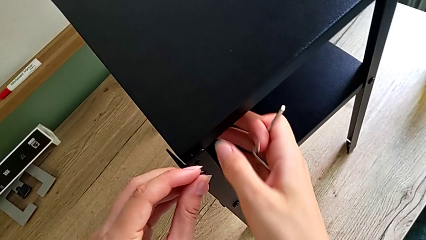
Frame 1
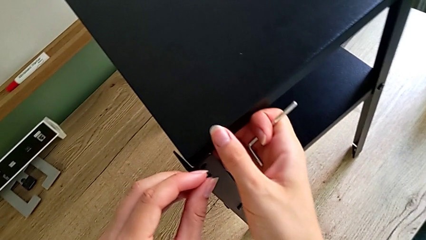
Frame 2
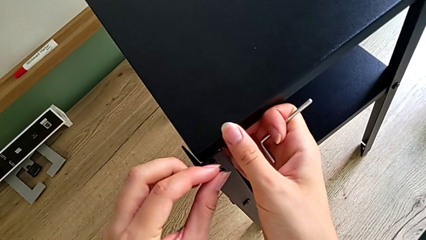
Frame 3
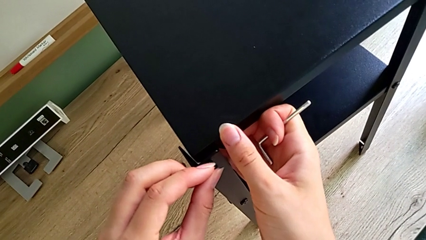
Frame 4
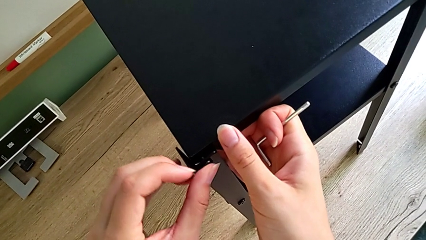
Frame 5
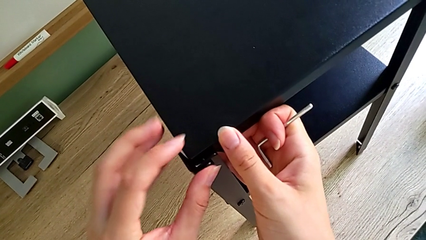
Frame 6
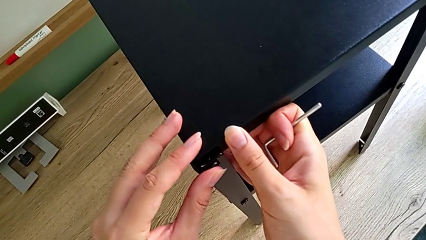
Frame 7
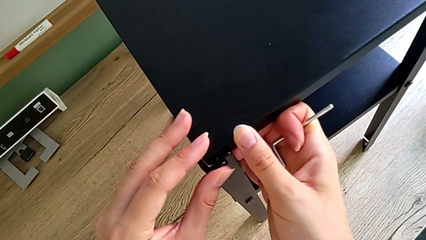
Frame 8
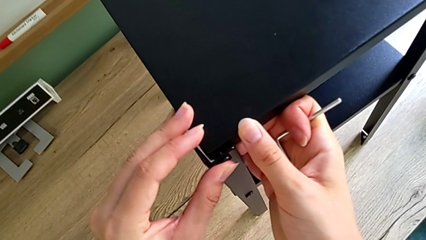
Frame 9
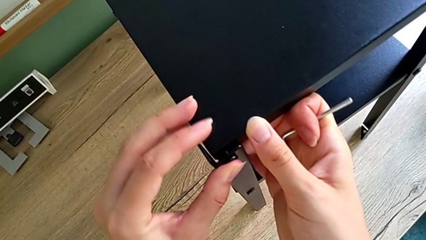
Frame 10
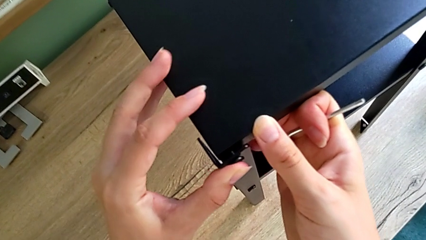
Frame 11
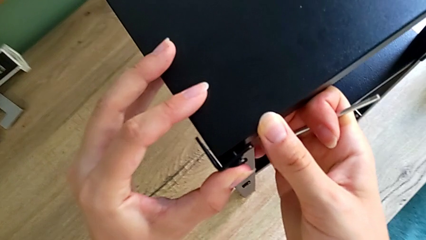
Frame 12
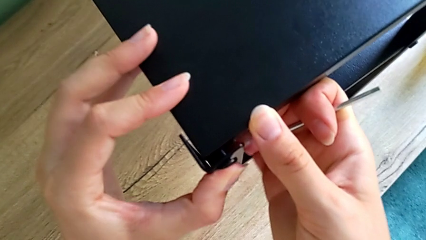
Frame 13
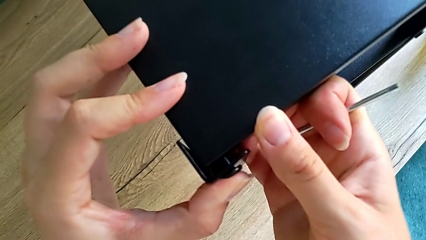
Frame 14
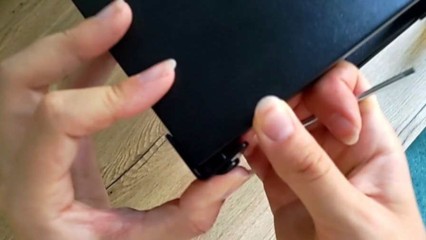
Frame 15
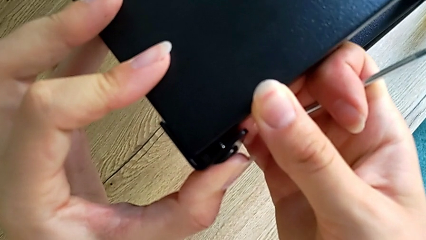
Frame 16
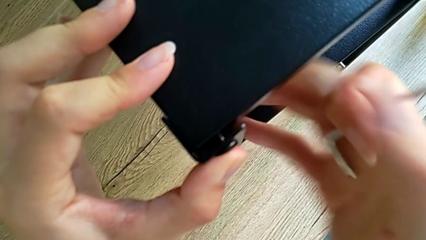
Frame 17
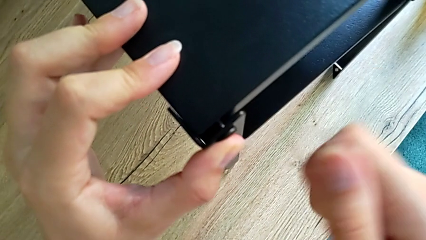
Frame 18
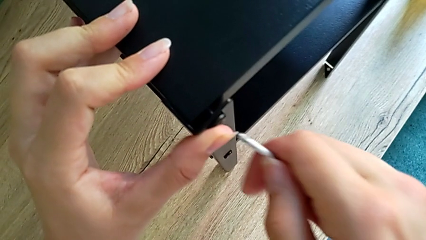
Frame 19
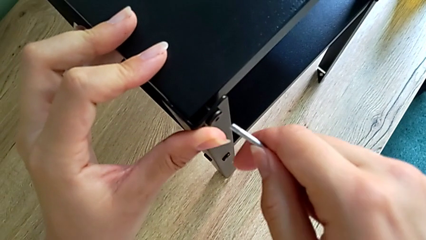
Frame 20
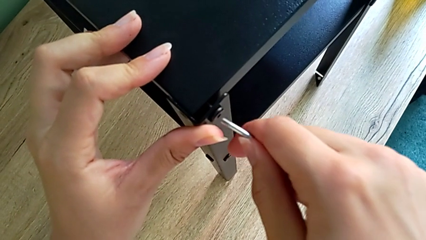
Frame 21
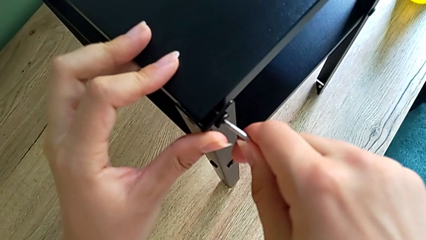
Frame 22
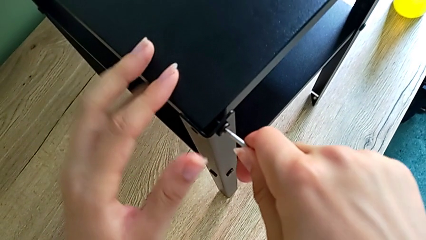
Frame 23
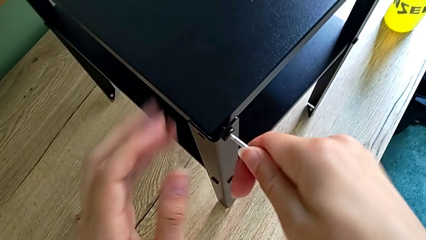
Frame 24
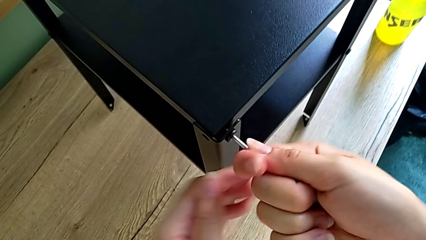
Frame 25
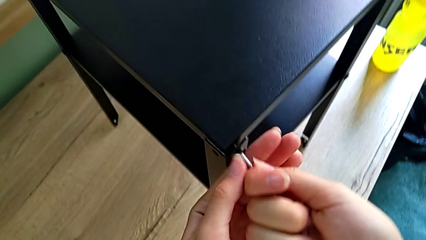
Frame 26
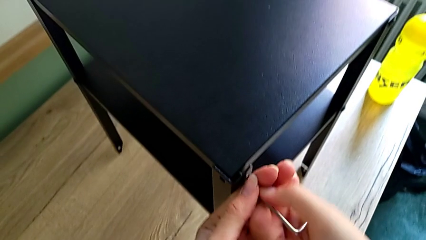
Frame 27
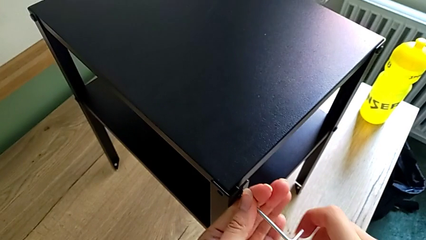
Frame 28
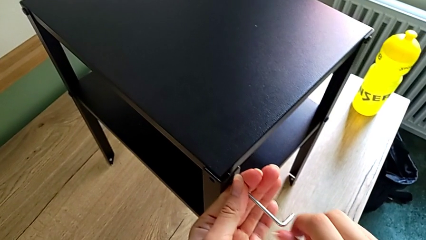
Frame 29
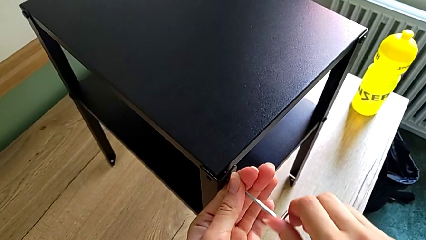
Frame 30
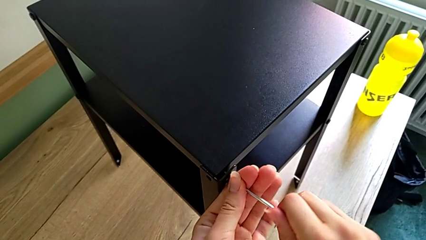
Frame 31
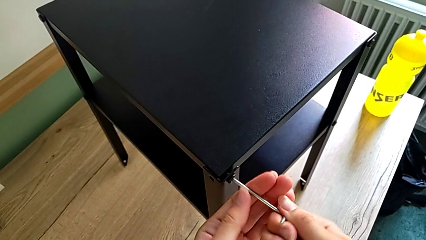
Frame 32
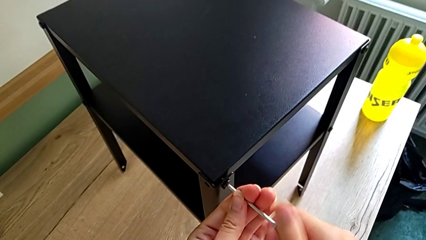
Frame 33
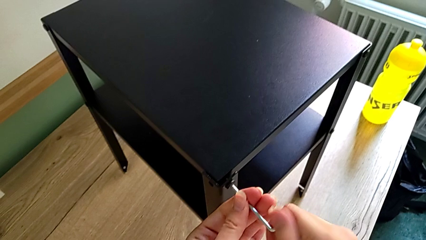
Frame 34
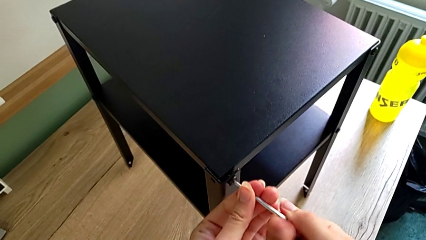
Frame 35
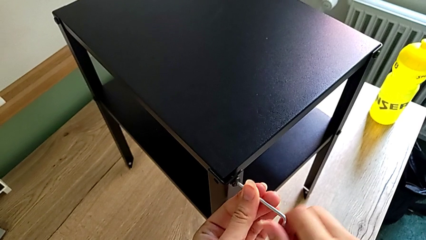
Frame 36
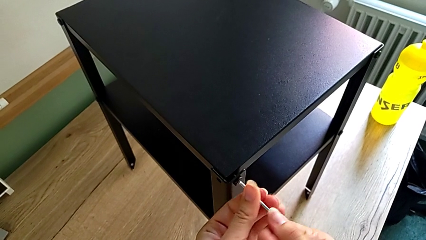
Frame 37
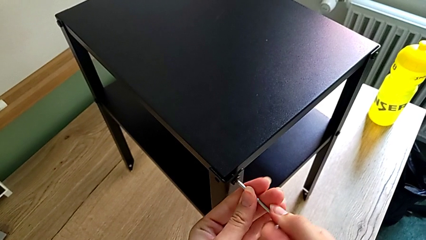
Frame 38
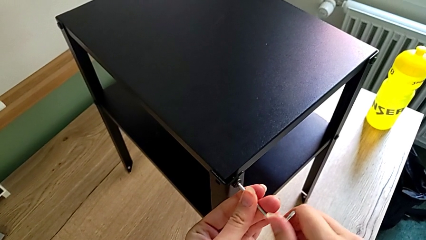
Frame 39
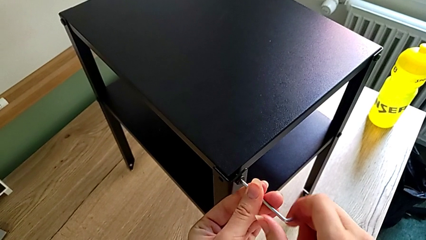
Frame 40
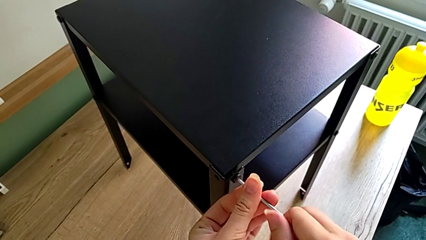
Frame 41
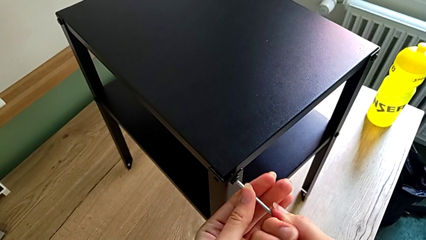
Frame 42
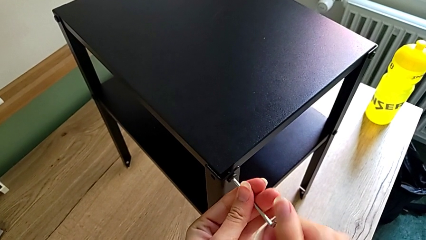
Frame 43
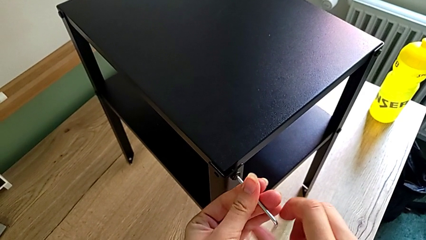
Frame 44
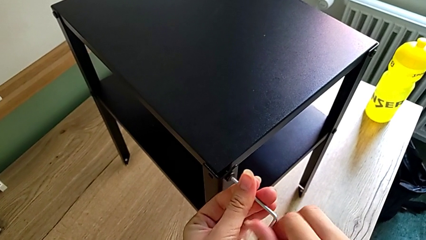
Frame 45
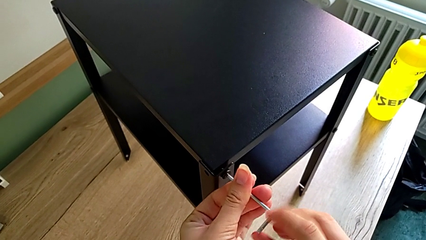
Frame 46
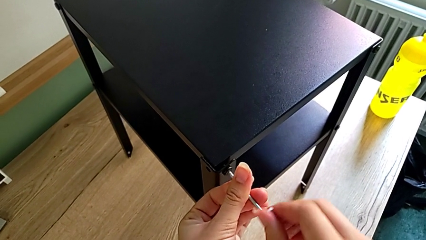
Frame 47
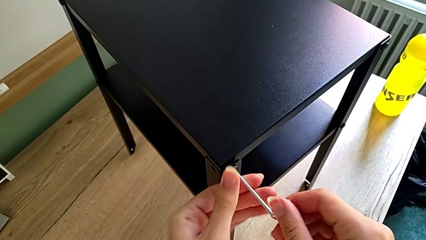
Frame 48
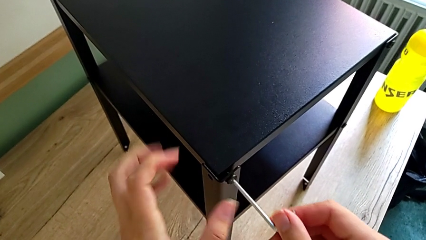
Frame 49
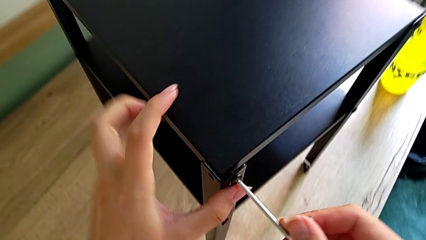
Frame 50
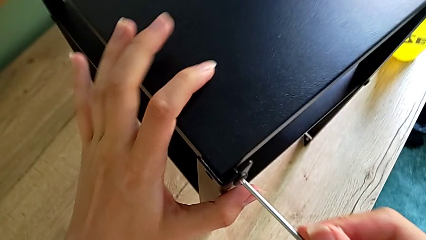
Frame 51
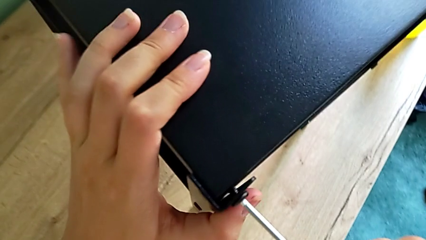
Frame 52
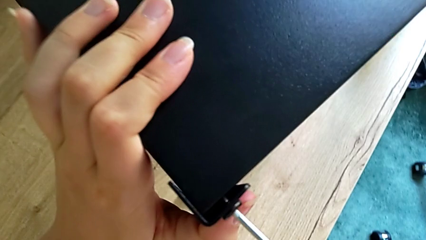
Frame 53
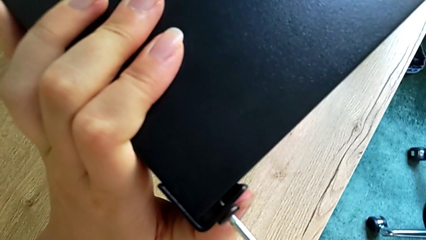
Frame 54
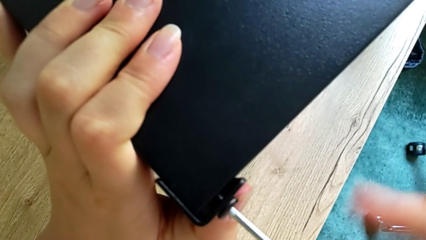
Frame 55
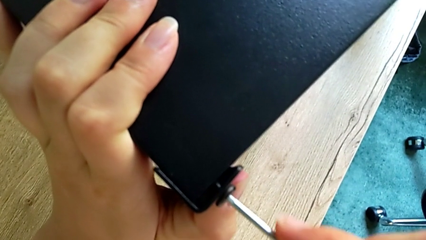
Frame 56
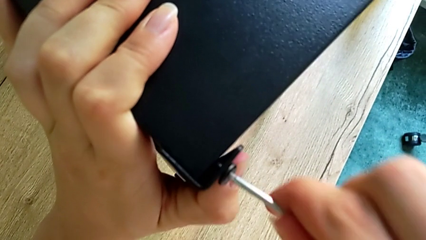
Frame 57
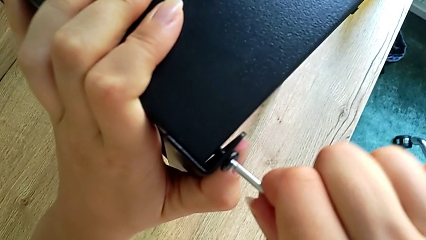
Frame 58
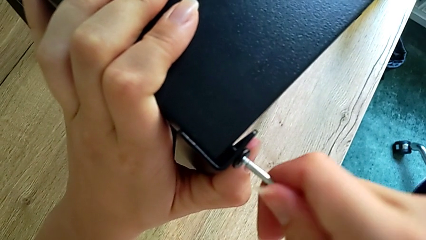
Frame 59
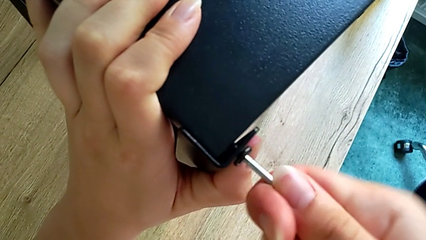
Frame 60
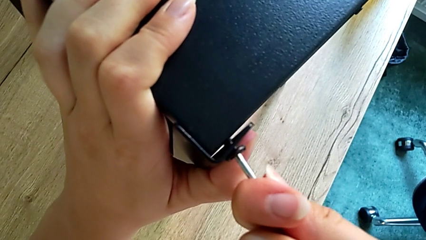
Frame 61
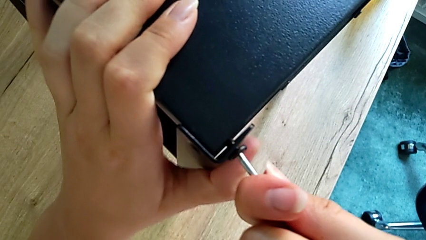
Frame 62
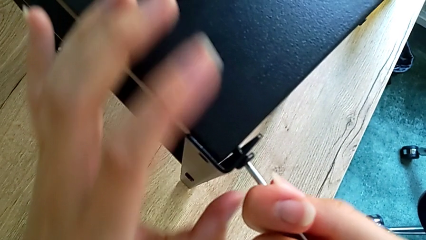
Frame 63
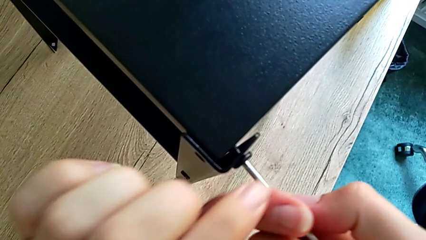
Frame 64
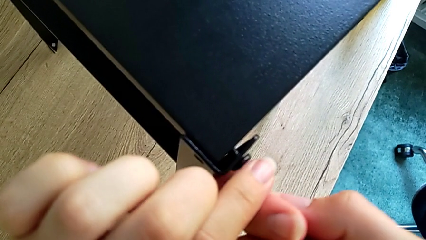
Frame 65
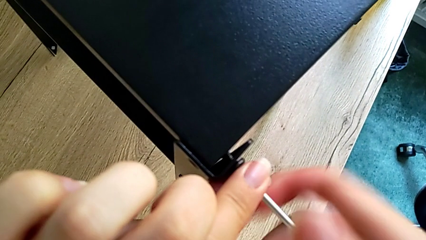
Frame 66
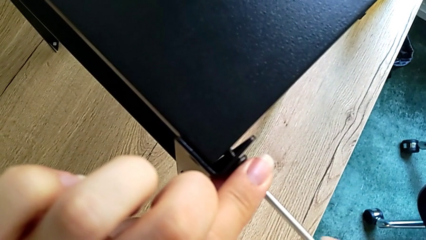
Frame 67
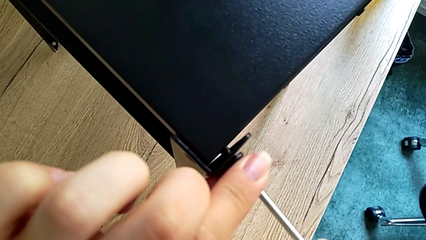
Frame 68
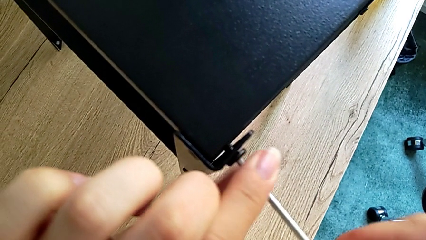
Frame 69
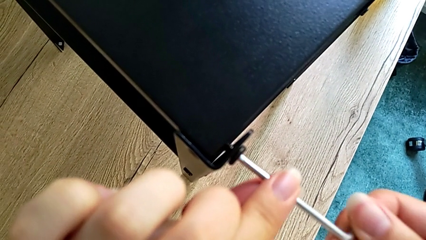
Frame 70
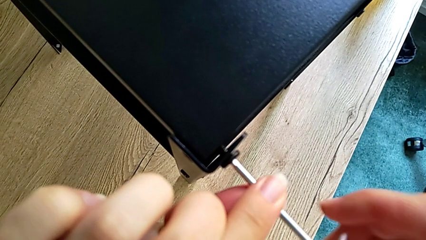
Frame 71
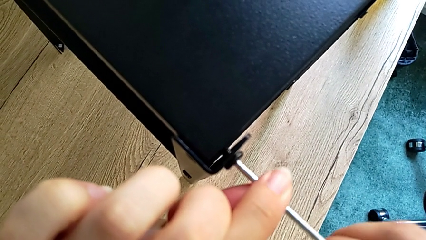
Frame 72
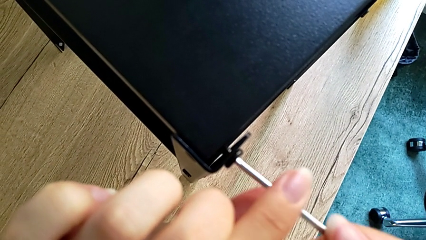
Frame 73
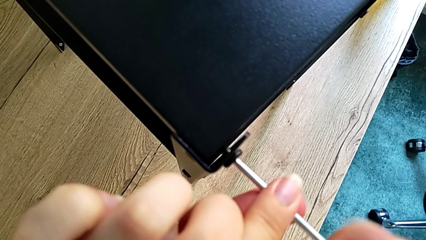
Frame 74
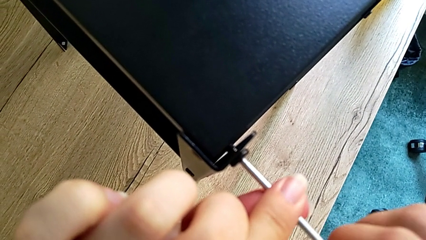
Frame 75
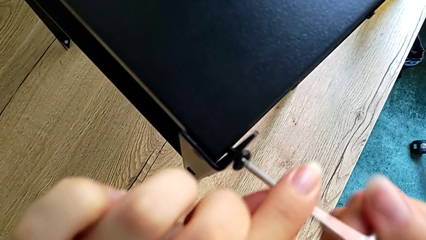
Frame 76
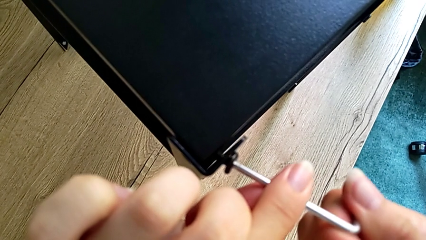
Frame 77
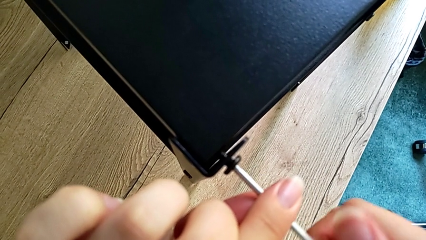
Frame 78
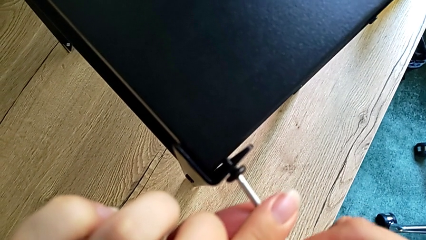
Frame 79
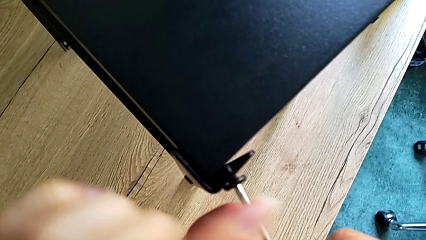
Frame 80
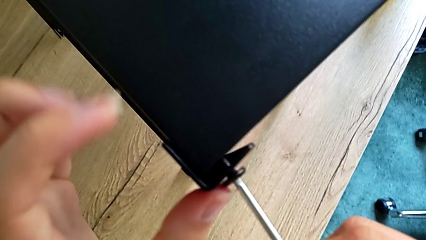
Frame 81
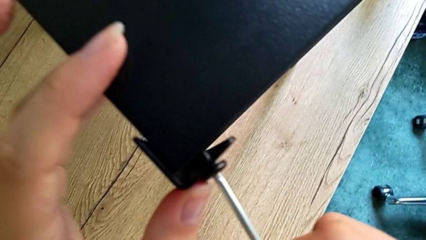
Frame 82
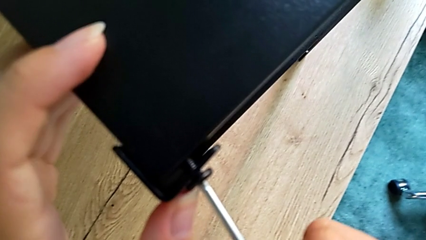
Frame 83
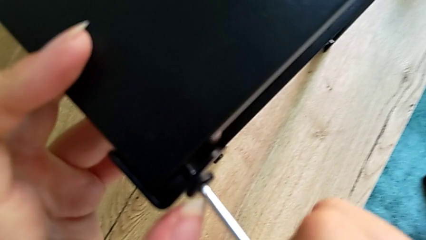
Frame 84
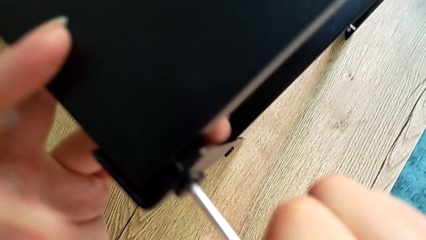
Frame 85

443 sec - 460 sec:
The camera wearer is assembling the top tray onto the legs. They assemble the small hex socket head and begin to screw it.
